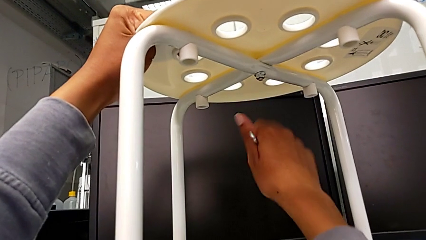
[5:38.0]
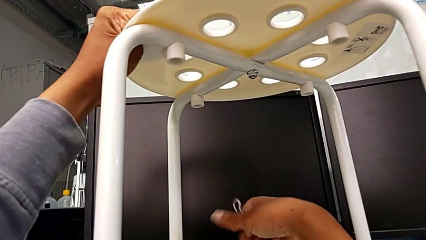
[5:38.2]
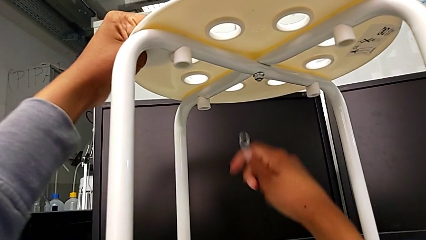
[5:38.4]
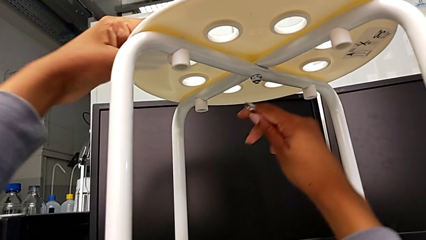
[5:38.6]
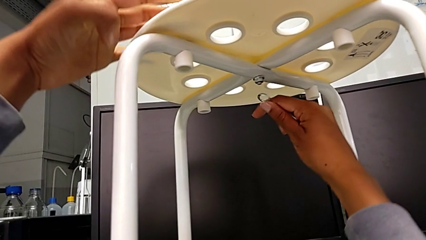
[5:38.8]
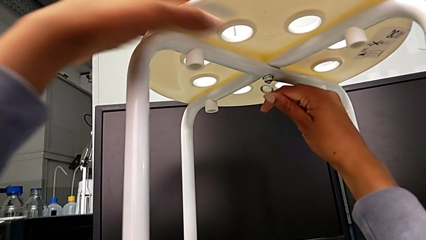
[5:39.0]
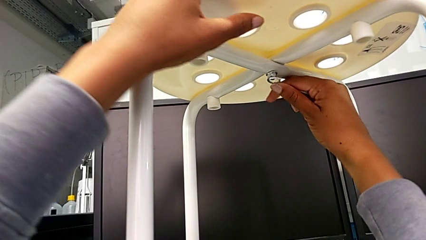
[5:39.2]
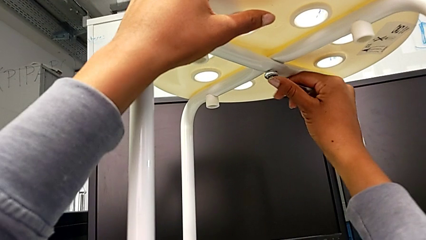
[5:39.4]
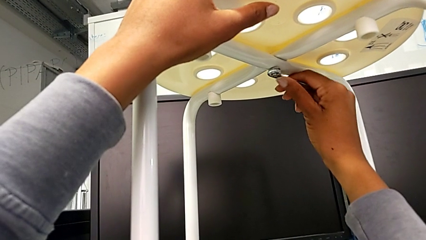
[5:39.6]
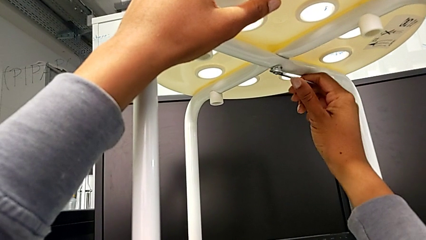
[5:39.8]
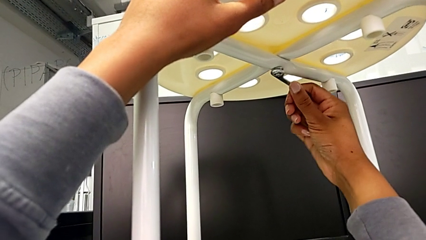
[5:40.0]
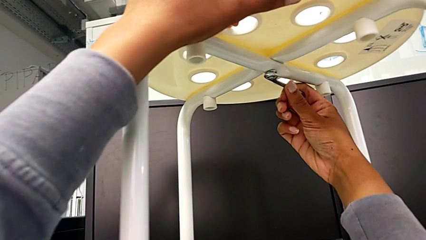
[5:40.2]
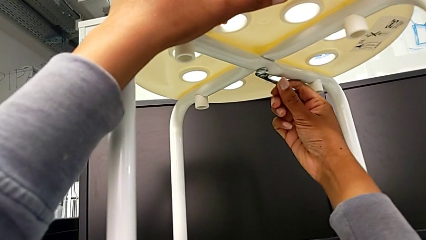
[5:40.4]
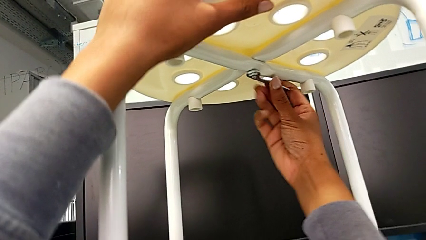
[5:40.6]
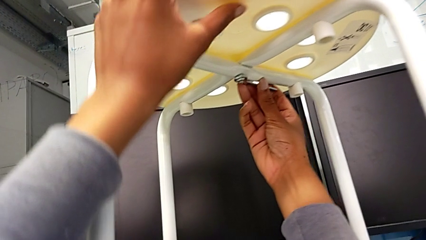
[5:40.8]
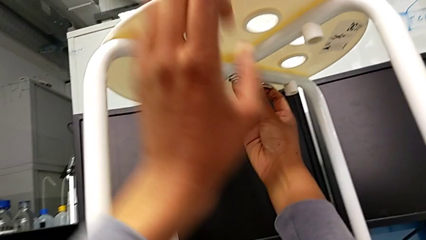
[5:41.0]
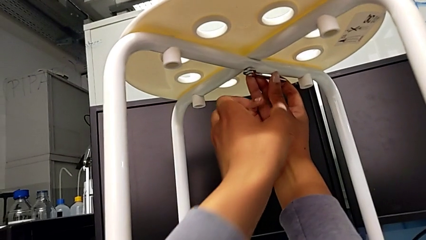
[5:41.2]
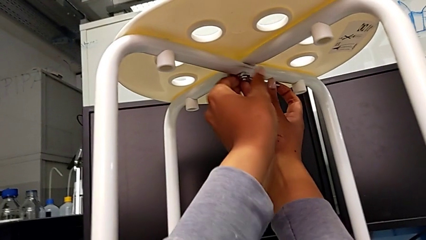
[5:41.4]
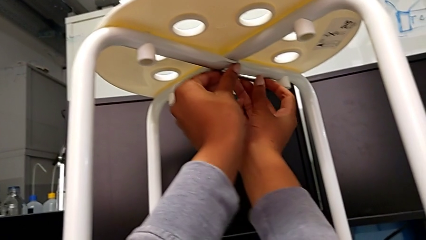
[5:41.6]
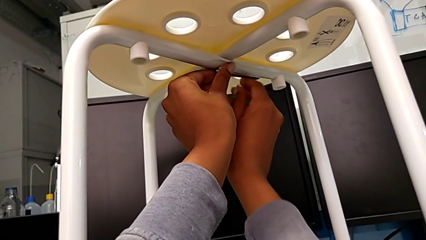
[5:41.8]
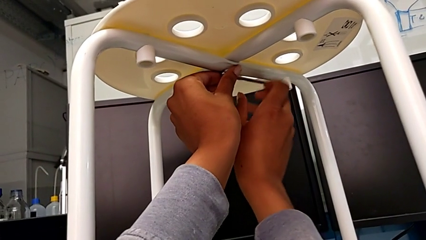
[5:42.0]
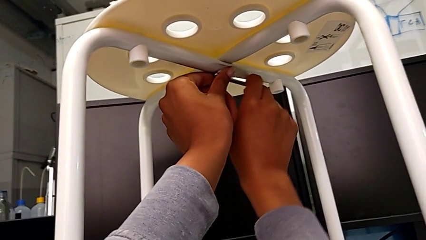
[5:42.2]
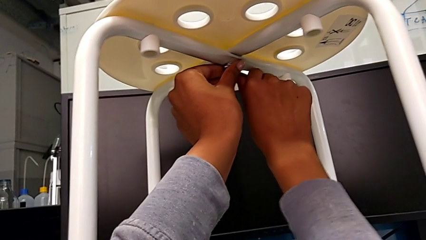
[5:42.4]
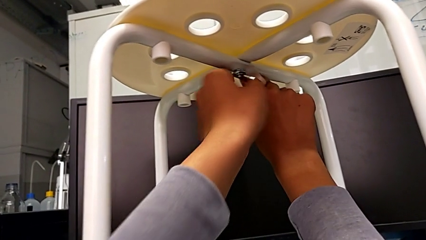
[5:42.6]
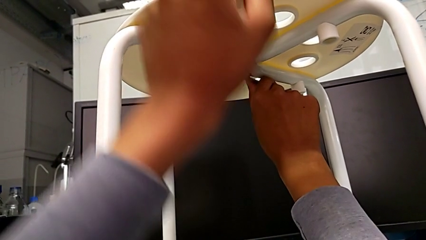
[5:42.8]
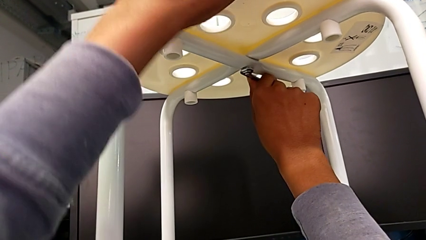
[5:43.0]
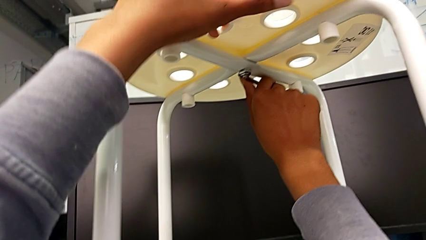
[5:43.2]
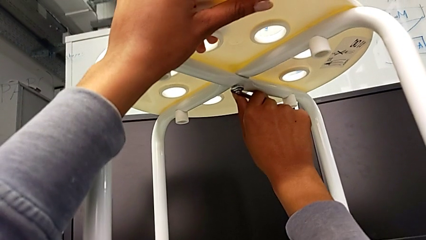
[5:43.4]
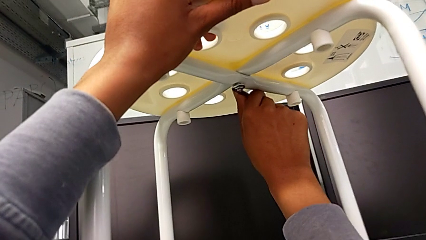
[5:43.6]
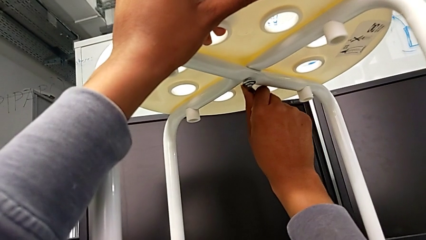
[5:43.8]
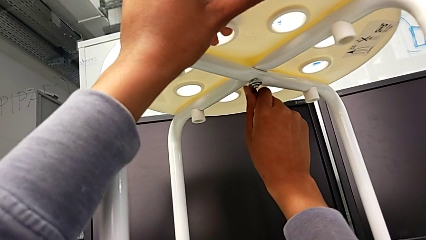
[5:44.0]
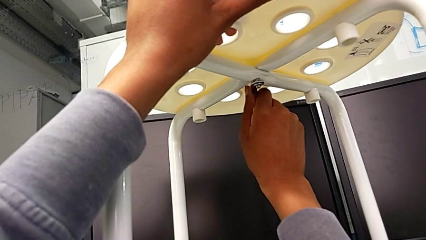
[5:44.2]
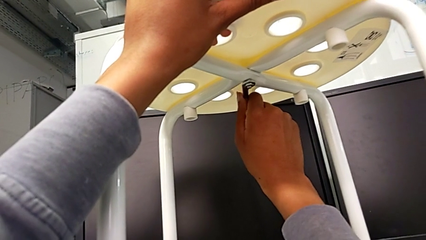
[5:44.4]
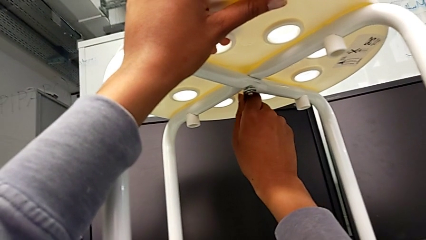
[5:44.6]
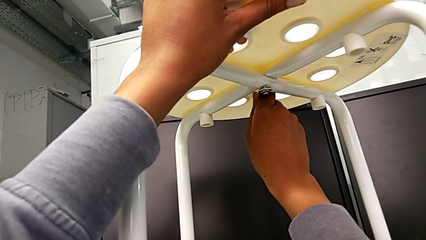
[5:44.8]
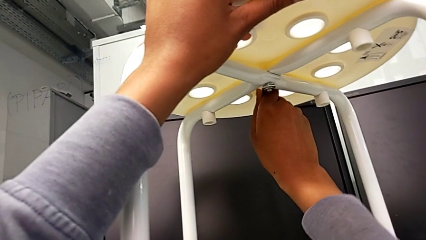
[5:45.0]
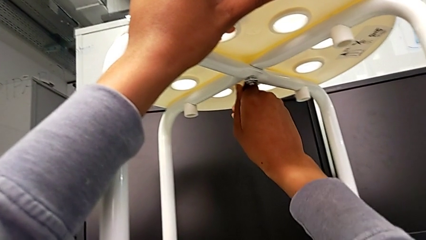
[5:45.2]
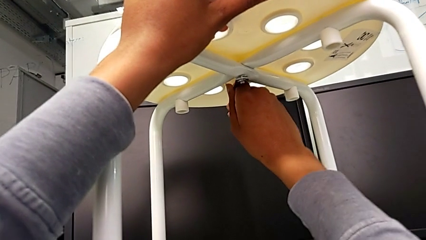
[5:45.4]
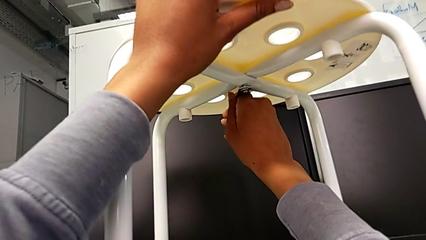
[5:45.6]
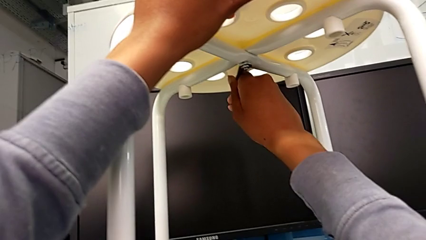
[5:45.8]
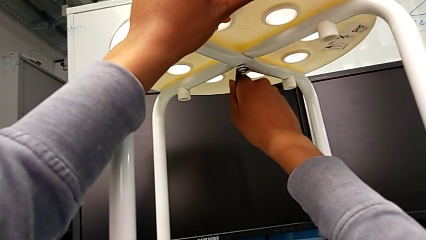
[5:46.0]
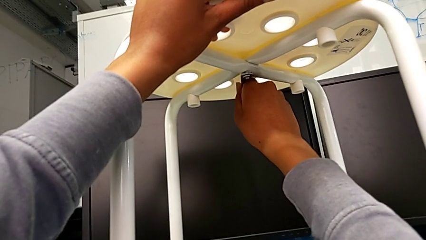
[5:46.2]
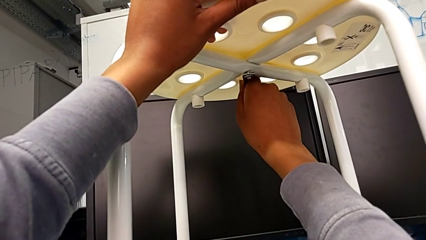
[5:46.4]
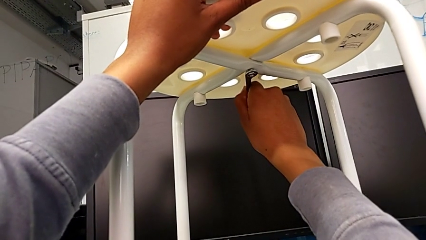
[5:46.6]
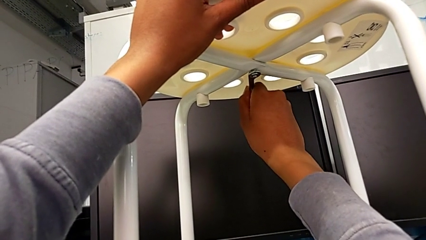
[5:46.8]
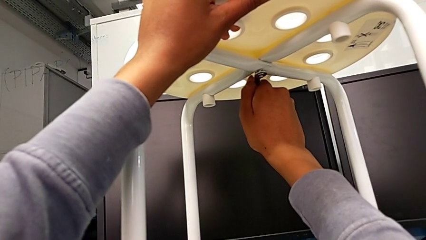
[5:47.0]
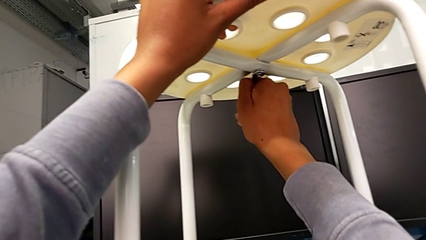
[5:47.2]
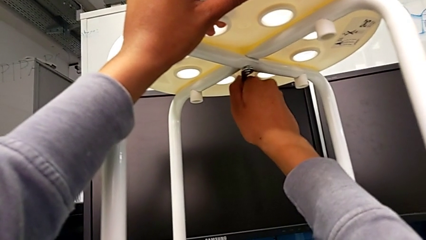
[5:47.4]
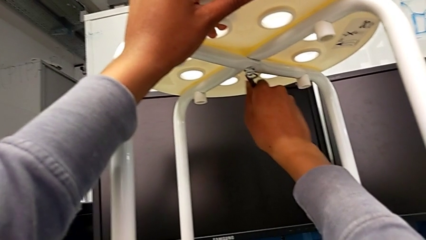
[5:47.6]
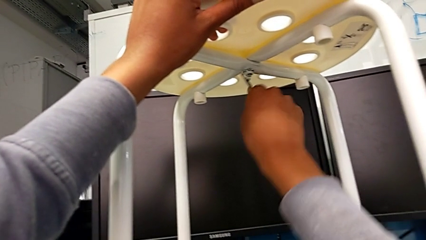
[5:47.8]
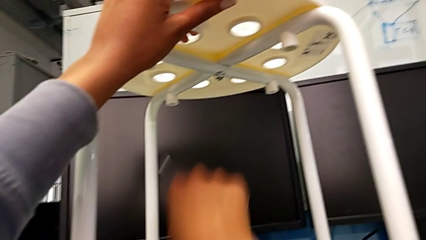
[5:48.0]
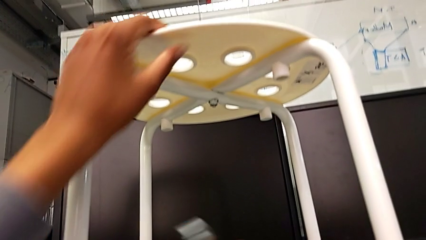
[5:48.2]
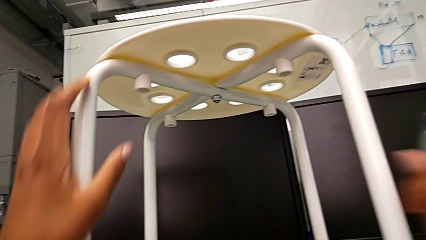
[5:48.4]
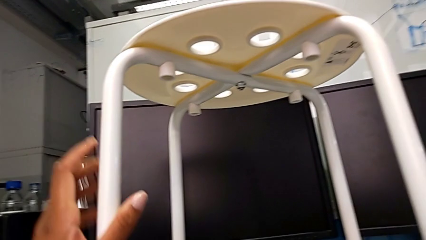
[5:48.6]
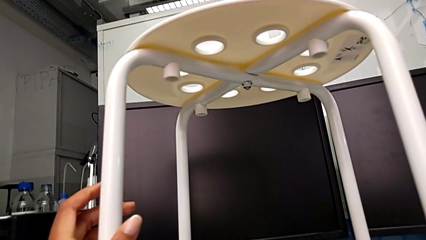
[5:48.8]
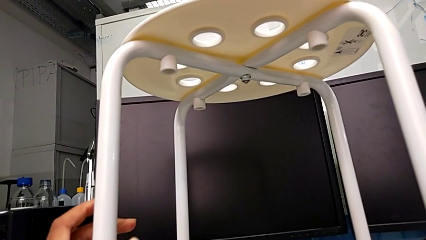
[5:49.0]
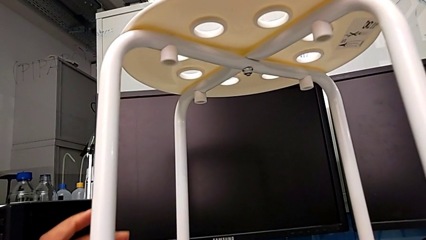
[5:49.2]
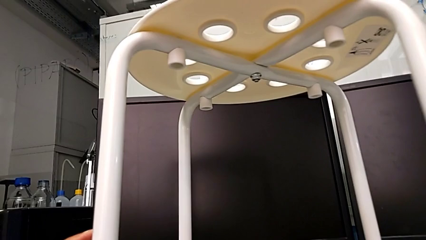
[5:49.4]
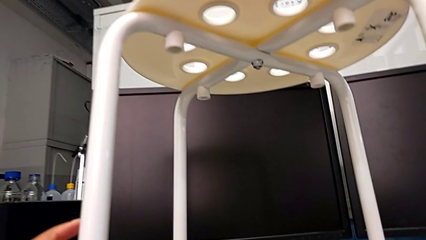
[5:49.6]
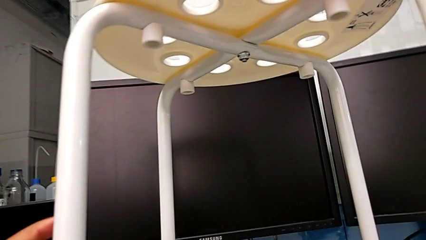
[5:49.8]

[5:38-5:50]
The camera wearer is assembling the seat and its legs. They withdraw the hexagonal wrench, insert it, screw the hex nut, withdraw the hexagonal wrench and place it.
